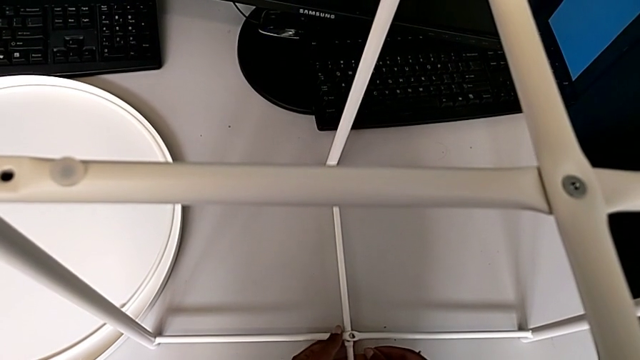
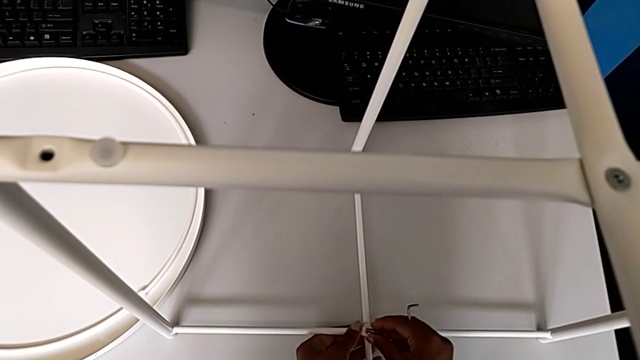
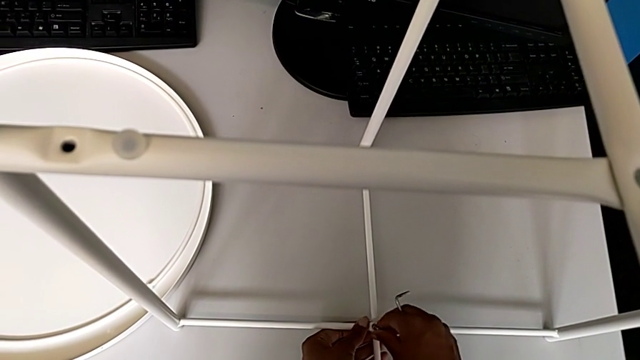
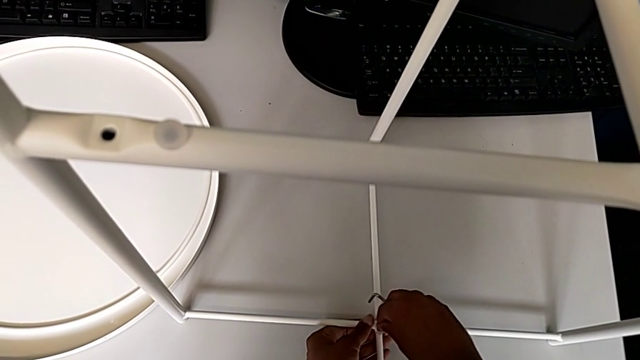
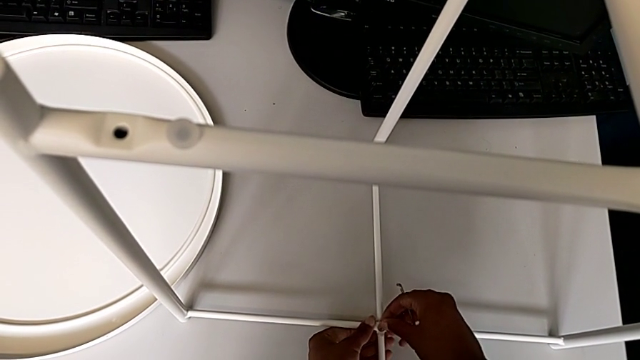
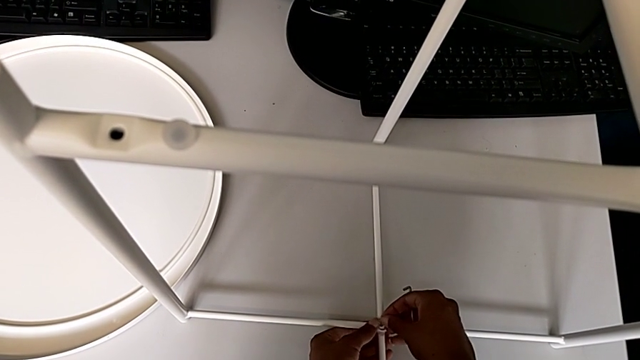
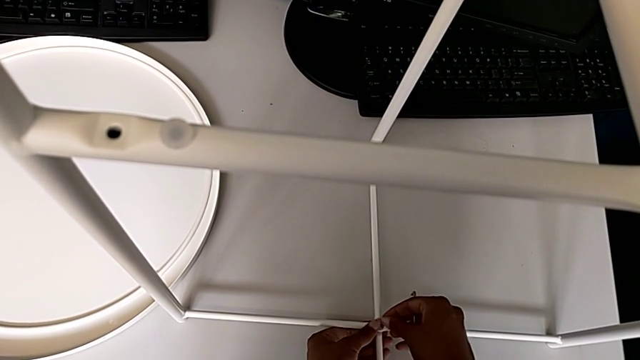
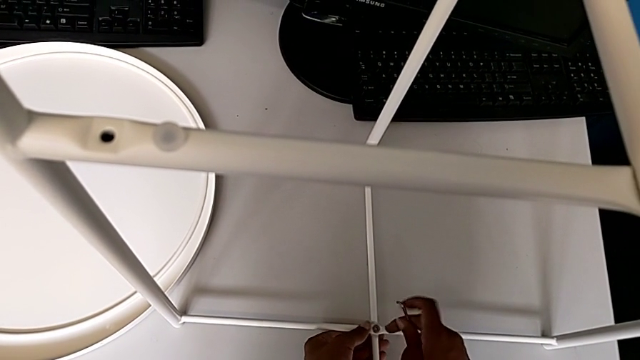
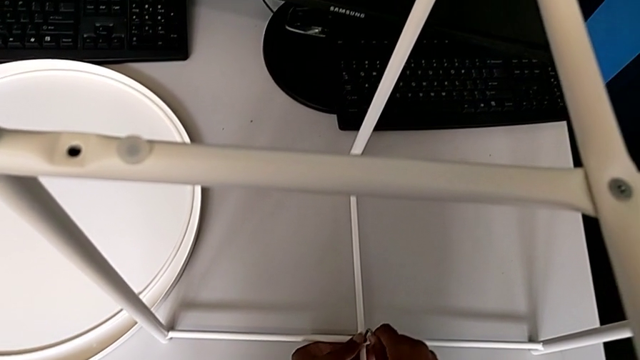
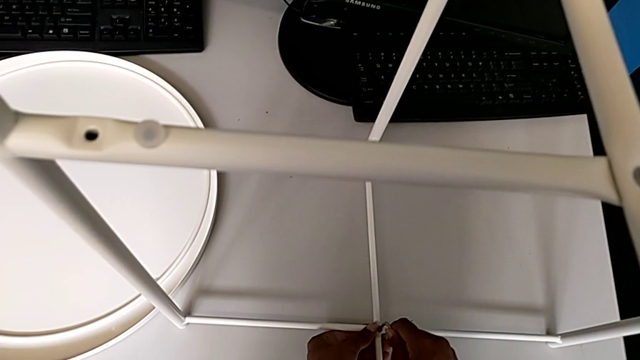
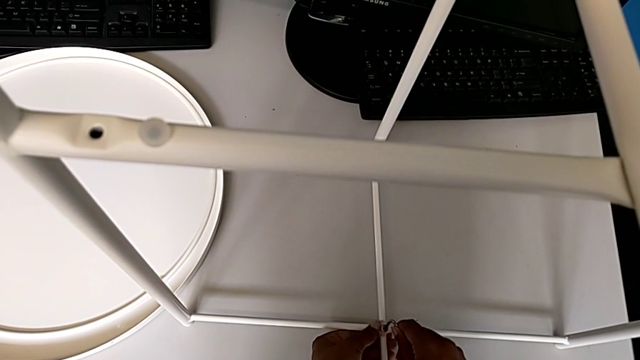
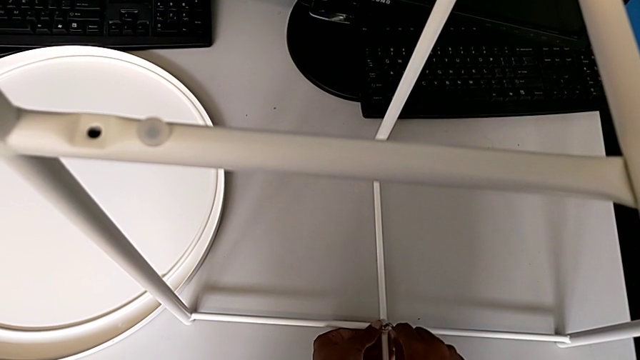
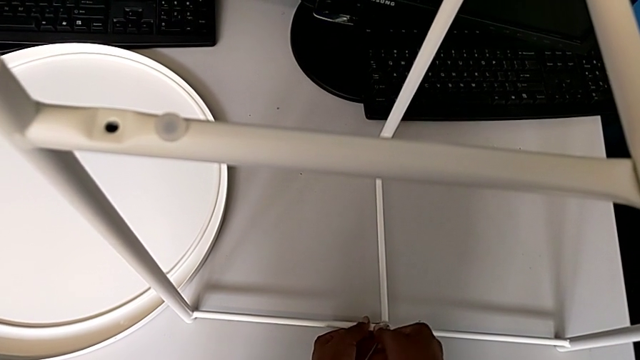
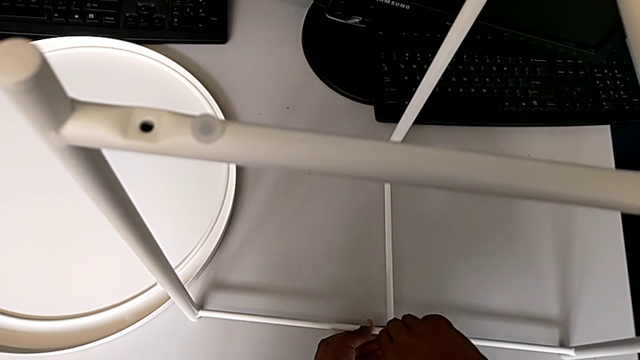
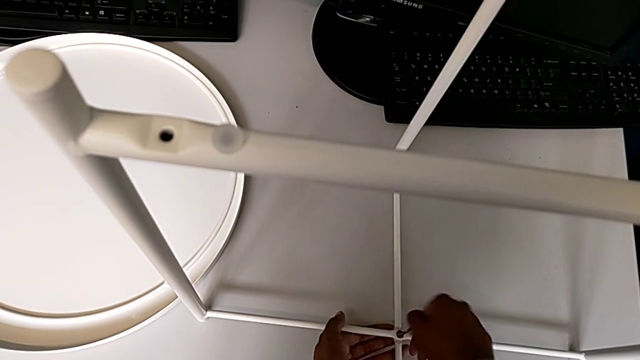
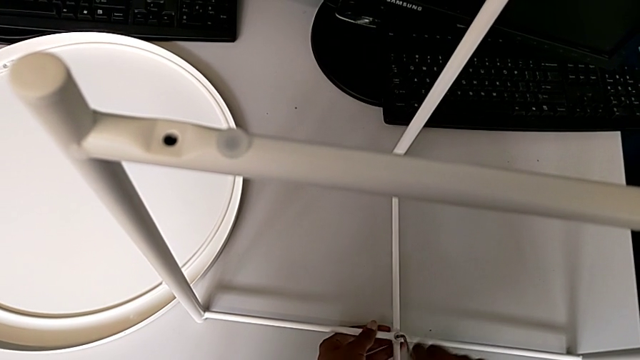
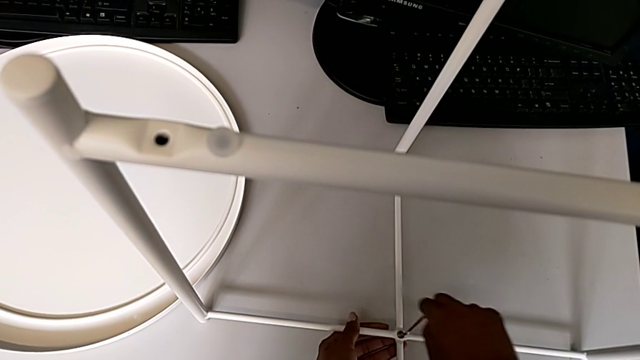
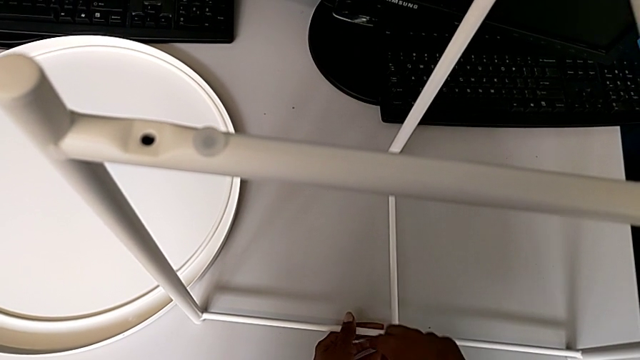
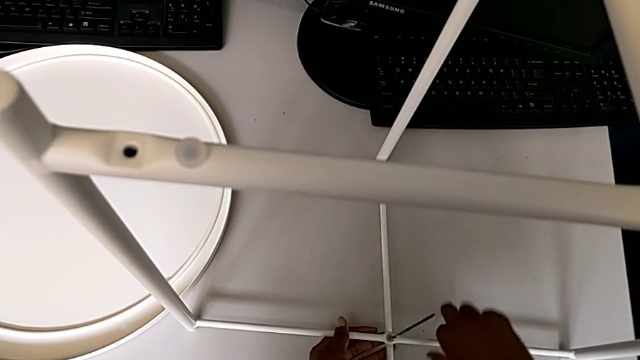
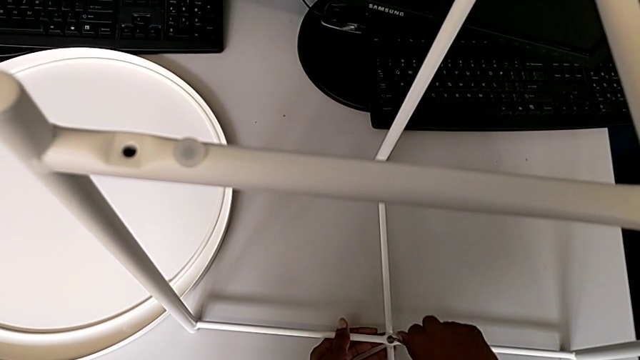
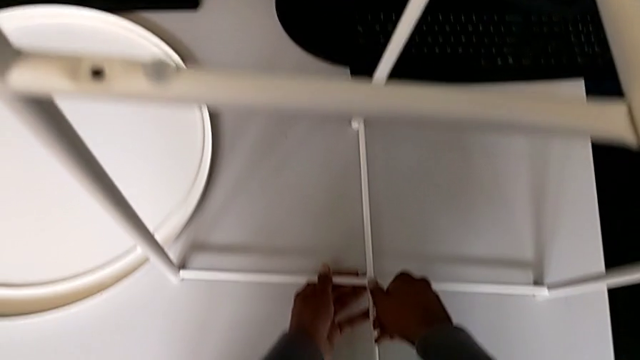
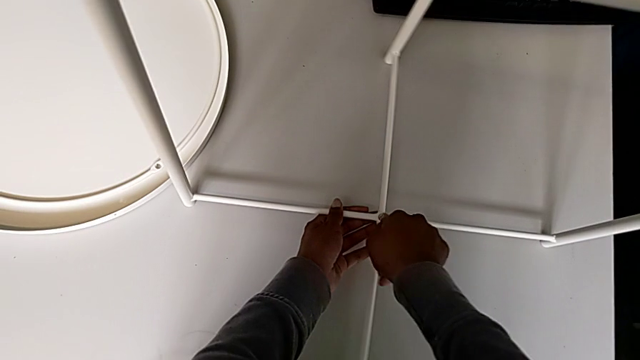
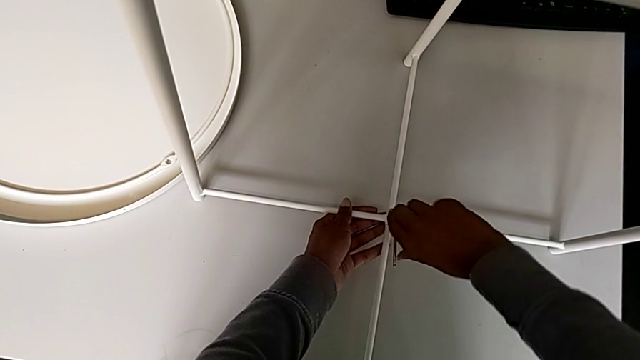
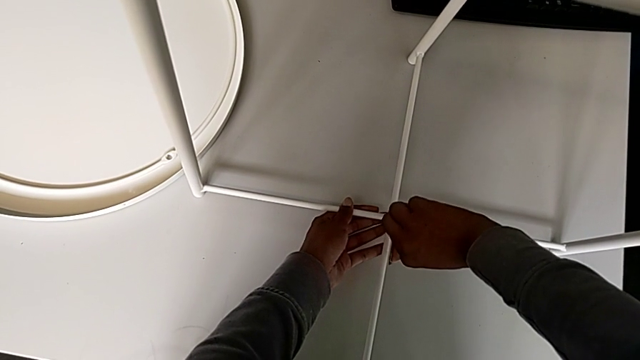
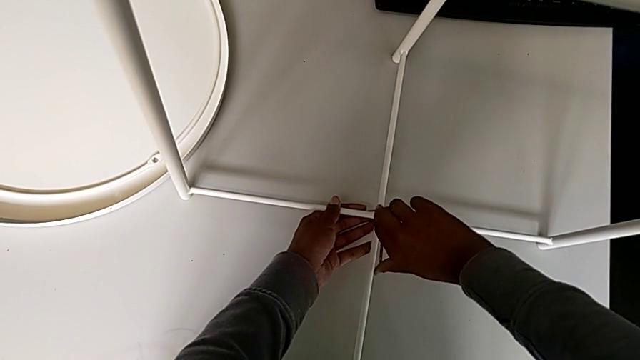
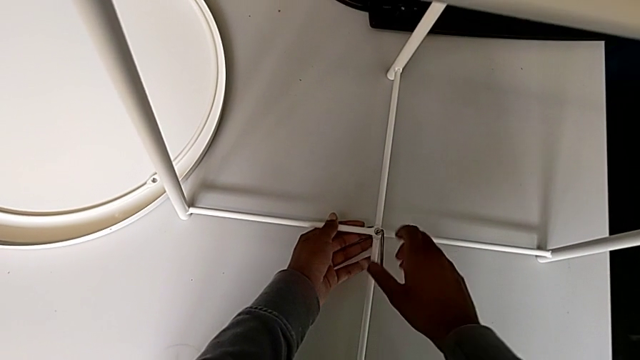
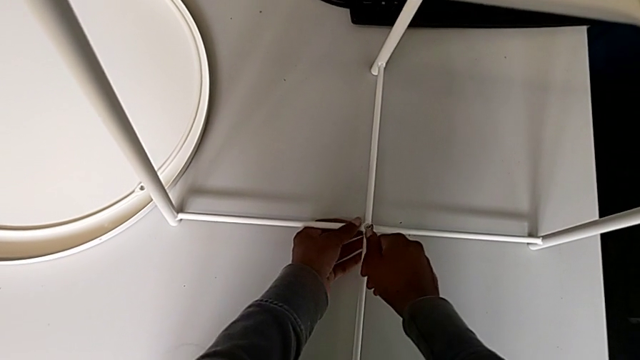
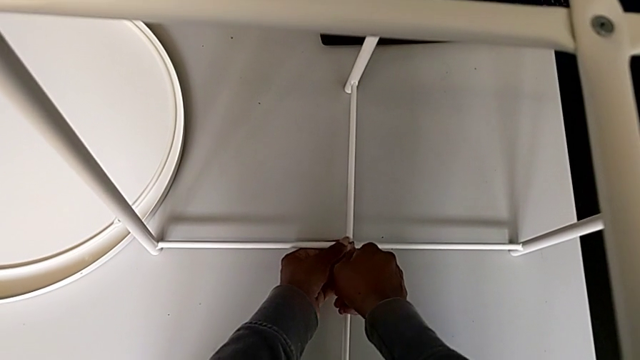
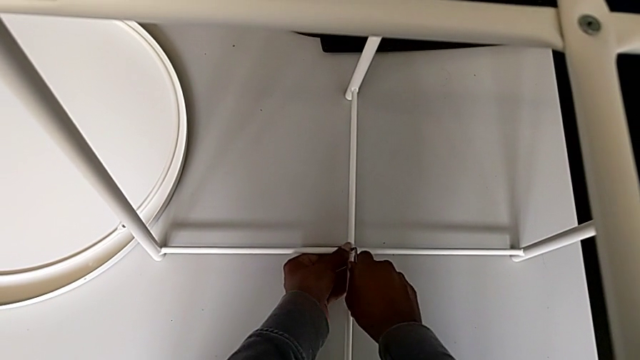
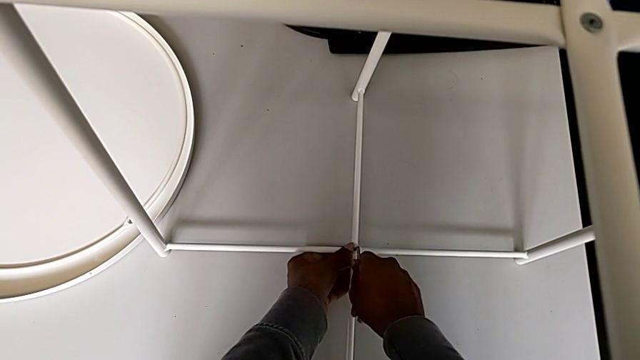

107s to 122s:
The camera wearer is assembling the bottom screw onto the legs. They insert the hex socket head, insert the Allen wrench, screw the hex socket head and withdraw the Allen wrench.

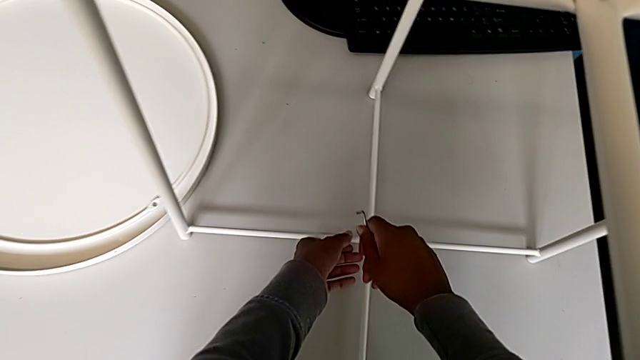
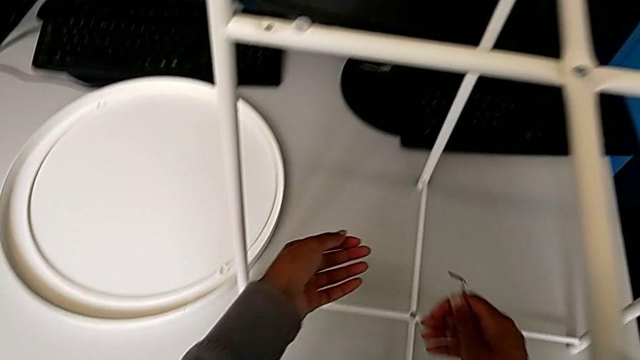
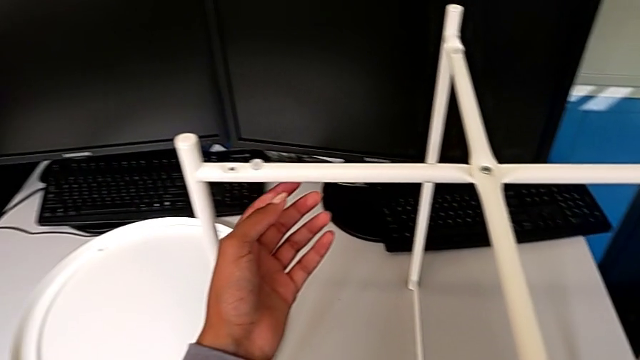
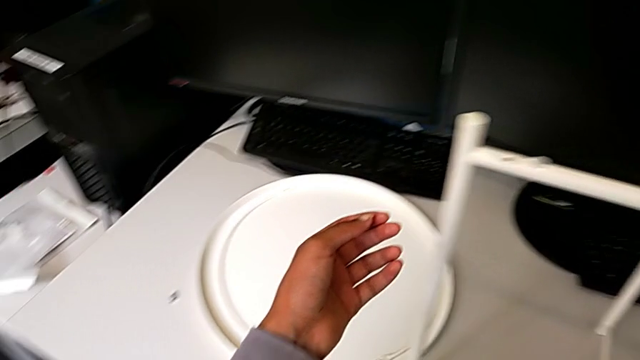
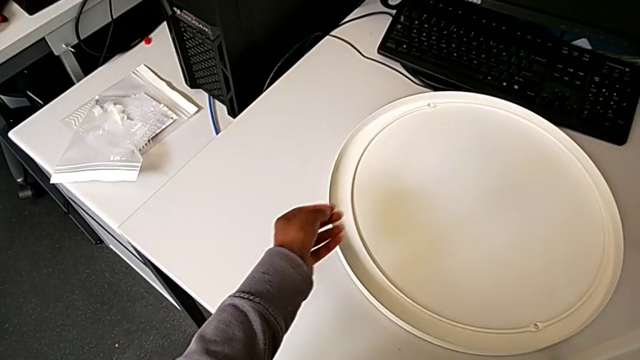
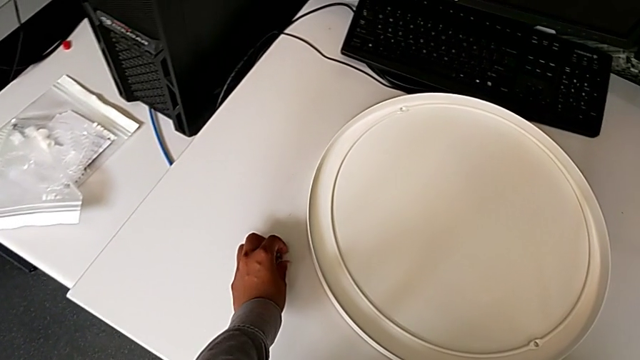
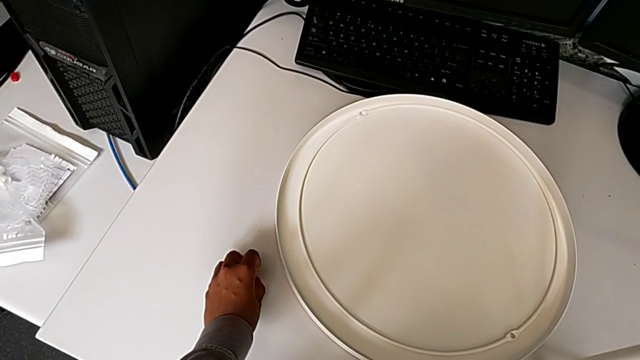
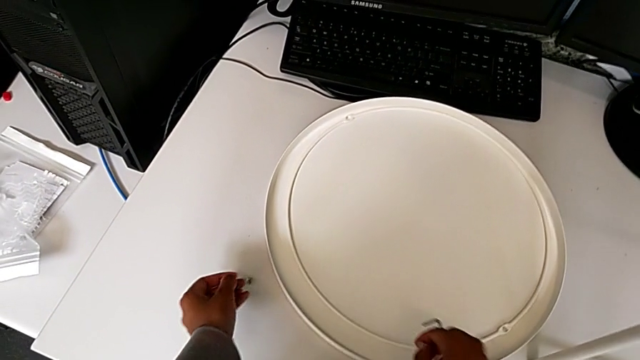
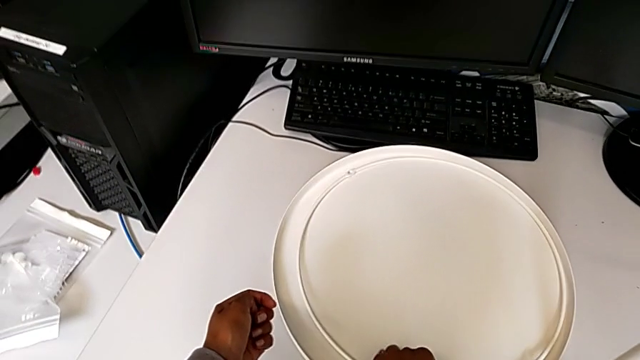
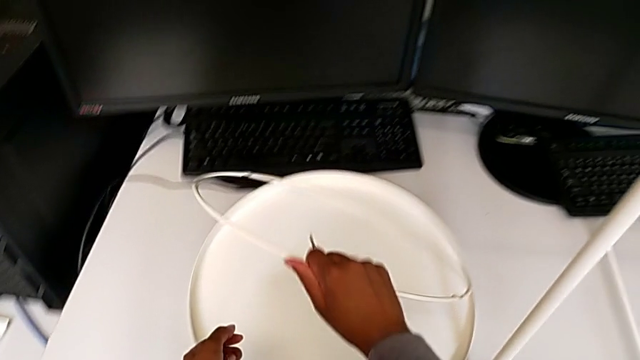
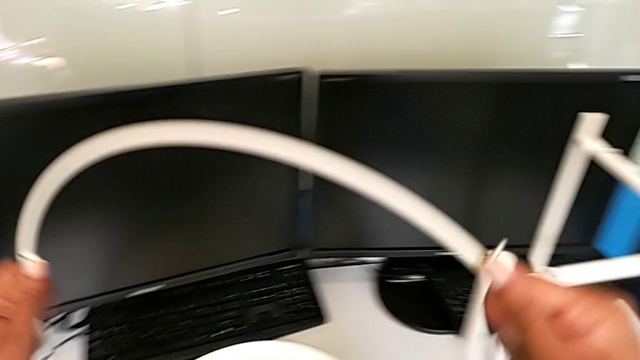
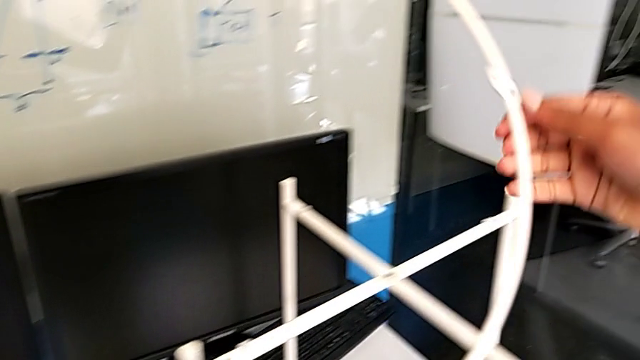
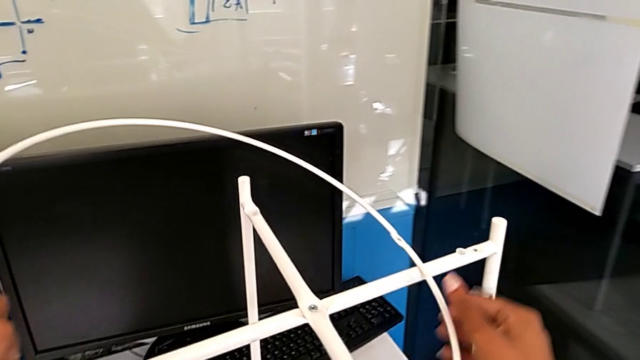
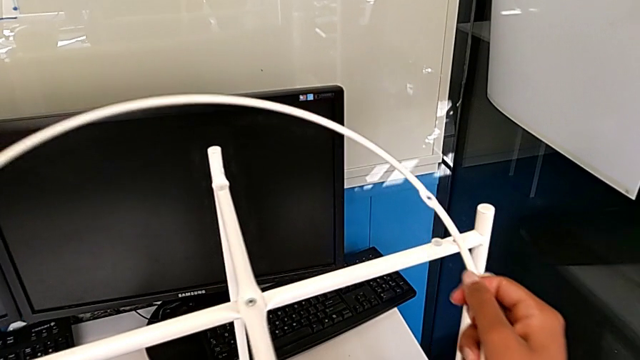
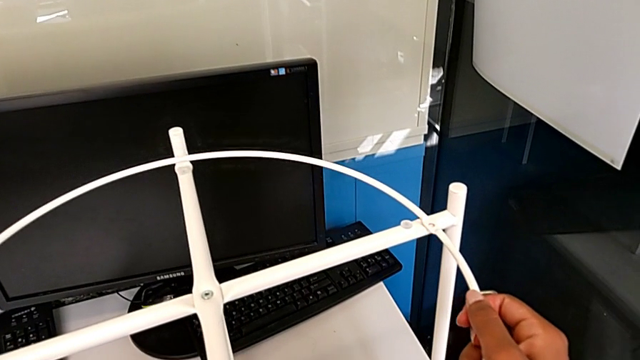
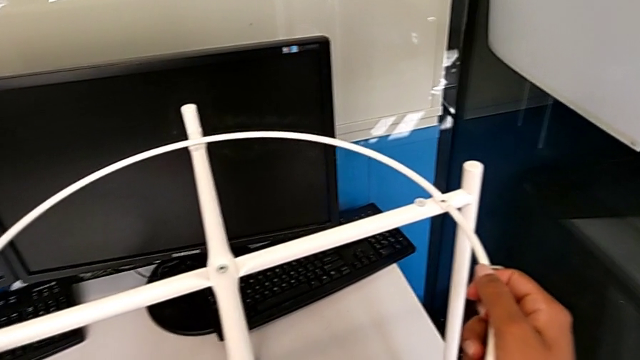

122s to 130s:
The camera wearer is assembling the screw into the circle and the legs. They grab the hex socket head, lift the circle and align it.
